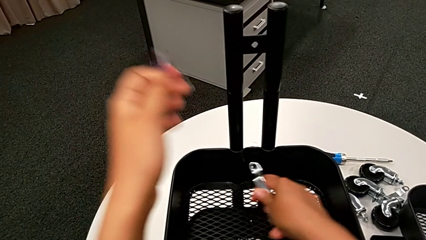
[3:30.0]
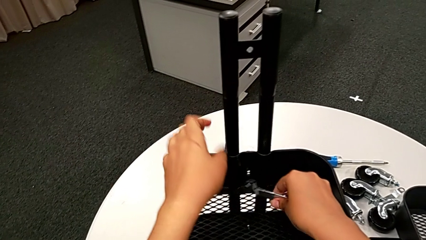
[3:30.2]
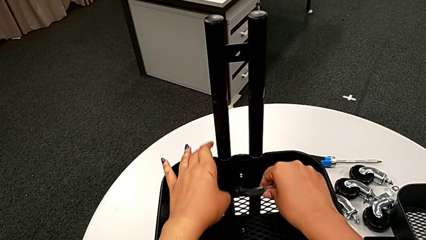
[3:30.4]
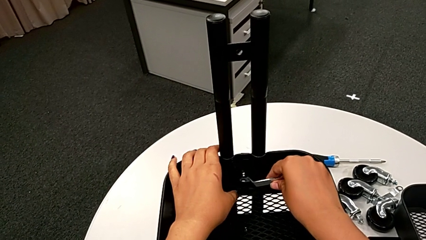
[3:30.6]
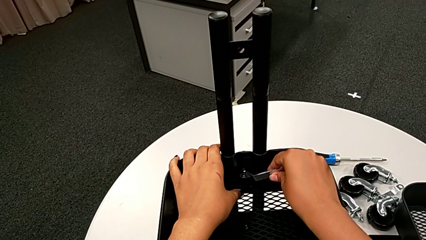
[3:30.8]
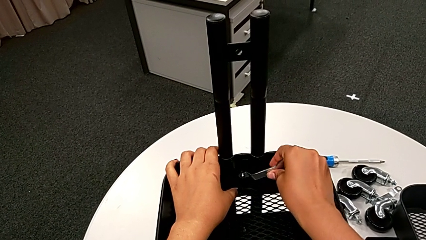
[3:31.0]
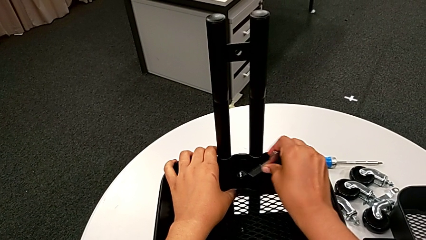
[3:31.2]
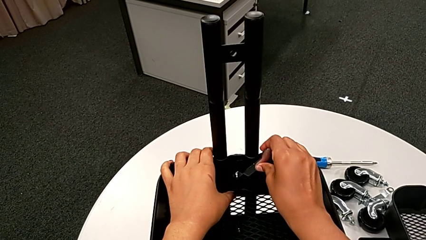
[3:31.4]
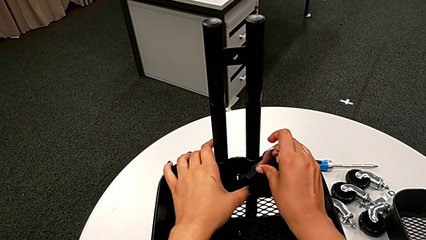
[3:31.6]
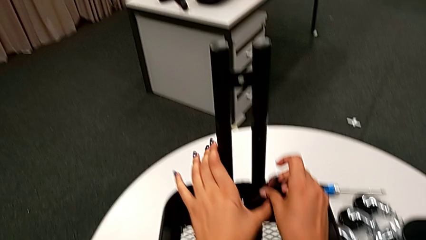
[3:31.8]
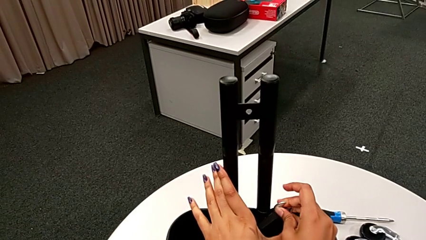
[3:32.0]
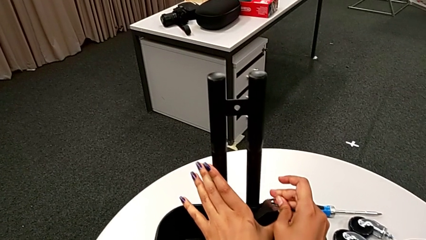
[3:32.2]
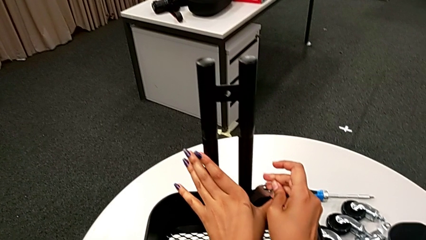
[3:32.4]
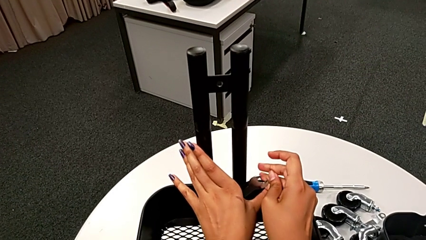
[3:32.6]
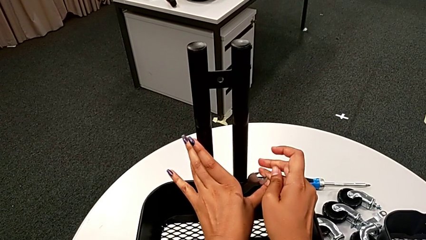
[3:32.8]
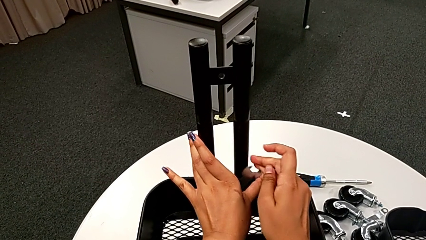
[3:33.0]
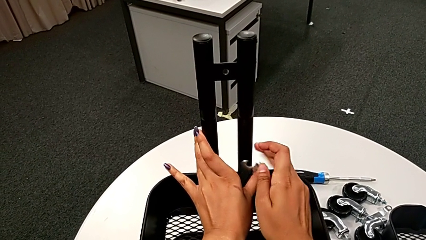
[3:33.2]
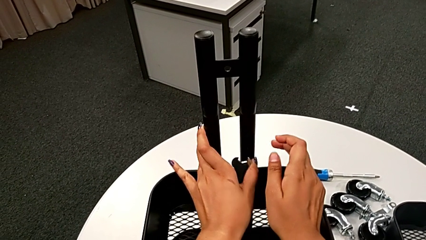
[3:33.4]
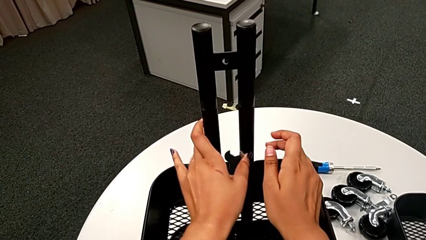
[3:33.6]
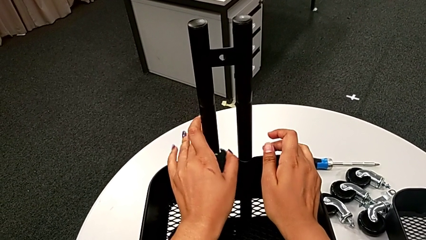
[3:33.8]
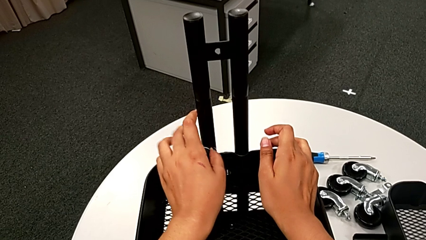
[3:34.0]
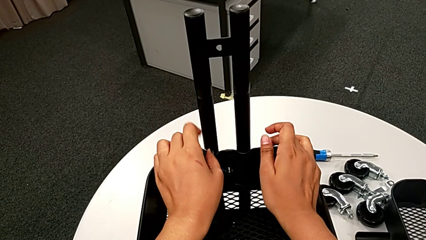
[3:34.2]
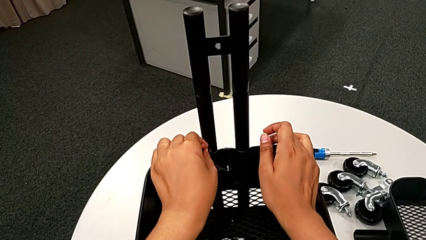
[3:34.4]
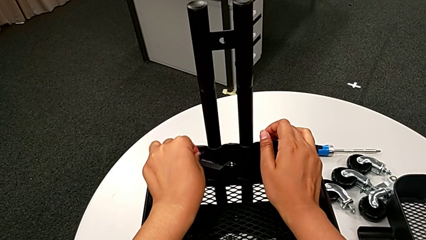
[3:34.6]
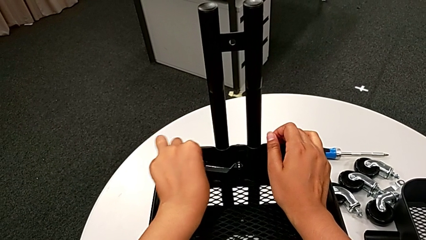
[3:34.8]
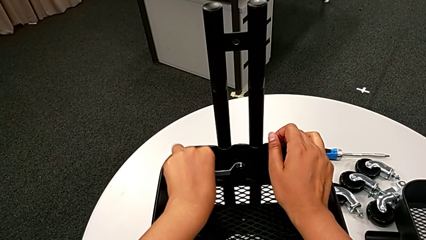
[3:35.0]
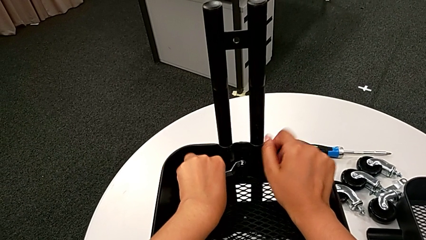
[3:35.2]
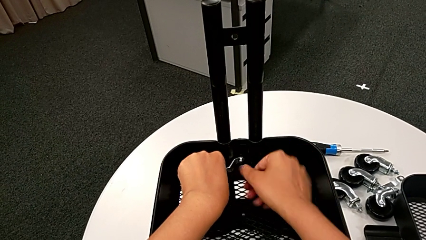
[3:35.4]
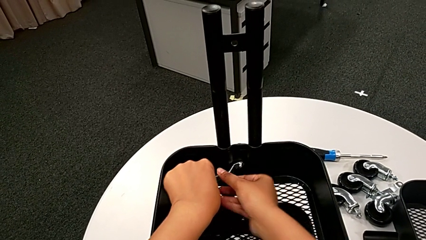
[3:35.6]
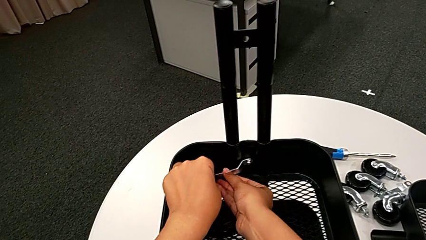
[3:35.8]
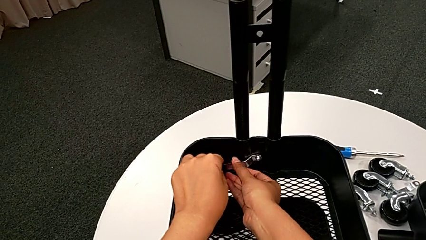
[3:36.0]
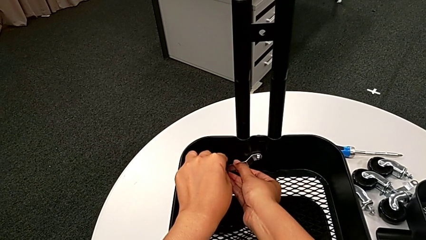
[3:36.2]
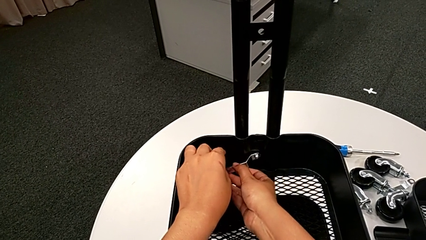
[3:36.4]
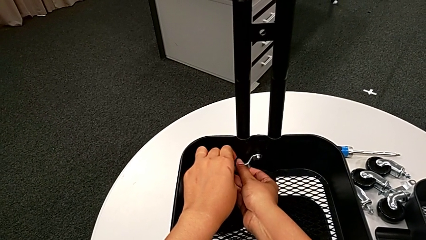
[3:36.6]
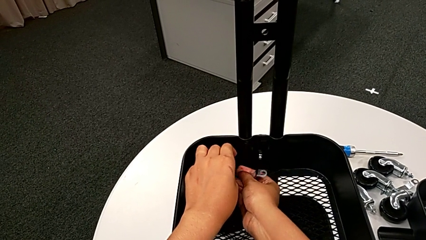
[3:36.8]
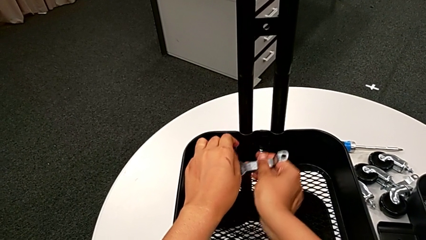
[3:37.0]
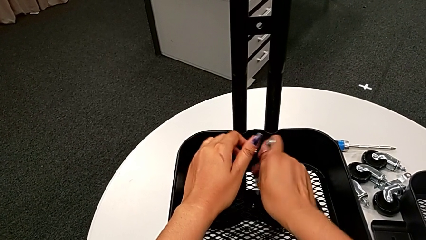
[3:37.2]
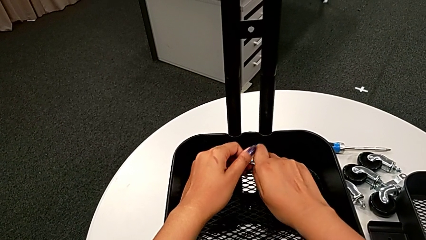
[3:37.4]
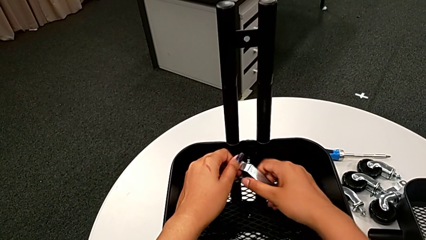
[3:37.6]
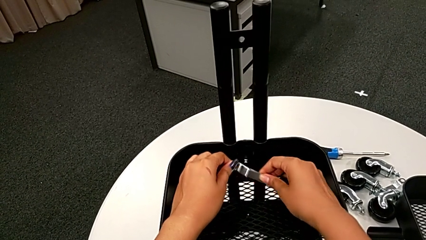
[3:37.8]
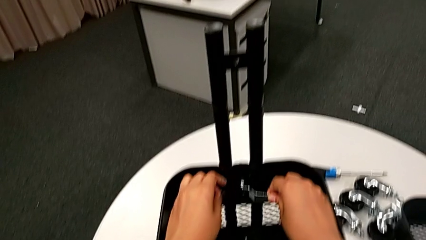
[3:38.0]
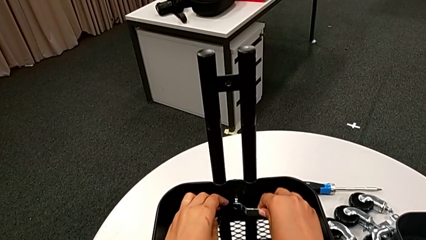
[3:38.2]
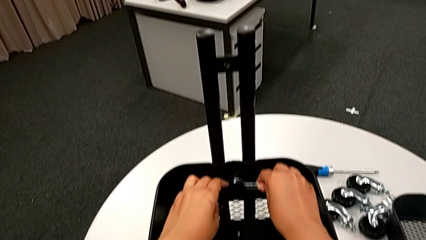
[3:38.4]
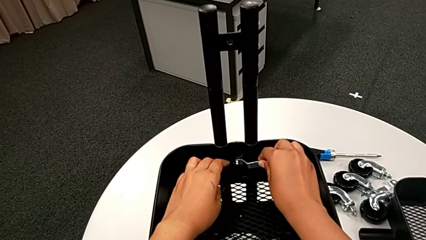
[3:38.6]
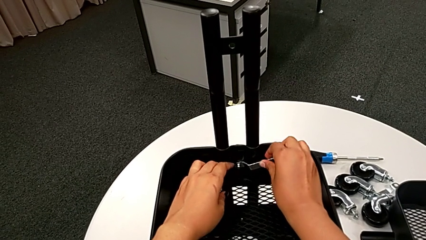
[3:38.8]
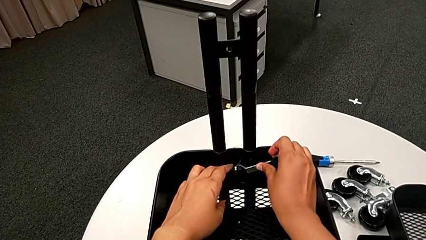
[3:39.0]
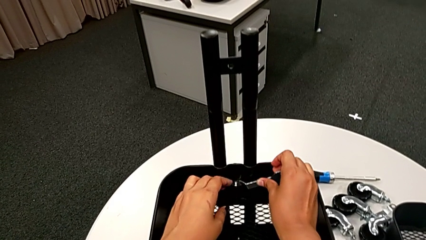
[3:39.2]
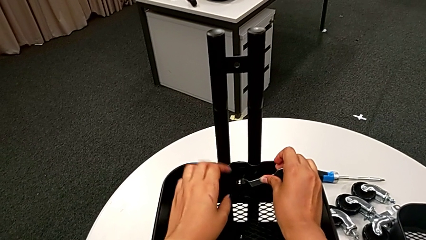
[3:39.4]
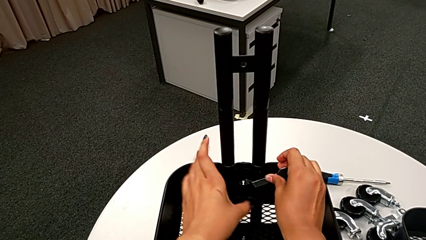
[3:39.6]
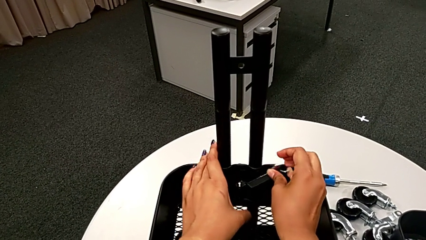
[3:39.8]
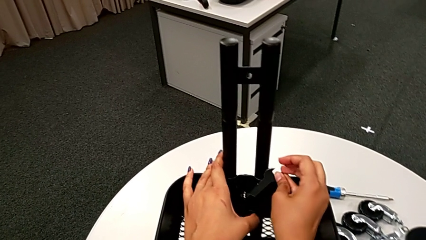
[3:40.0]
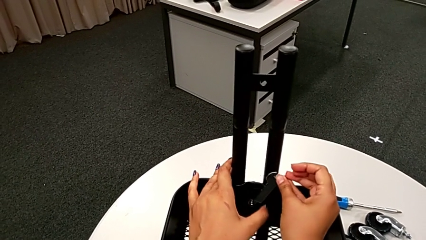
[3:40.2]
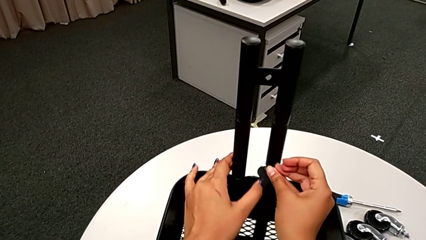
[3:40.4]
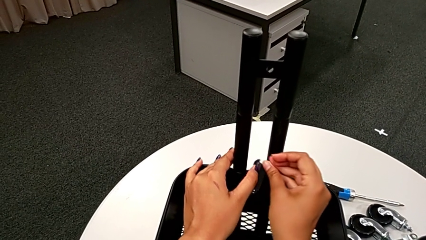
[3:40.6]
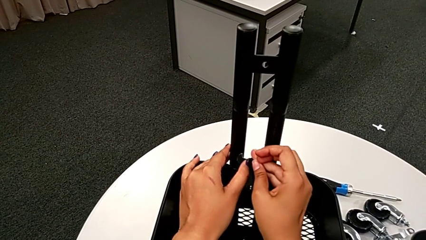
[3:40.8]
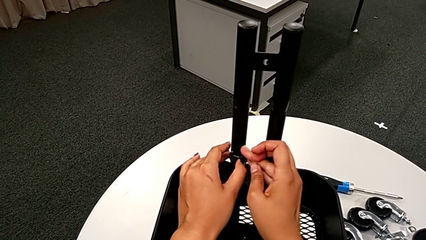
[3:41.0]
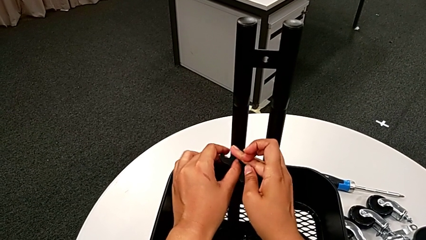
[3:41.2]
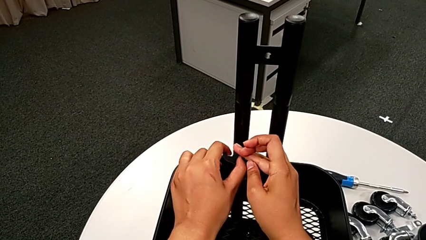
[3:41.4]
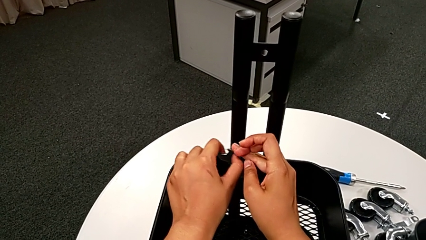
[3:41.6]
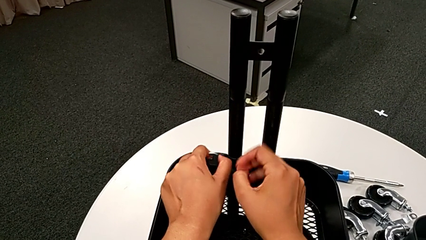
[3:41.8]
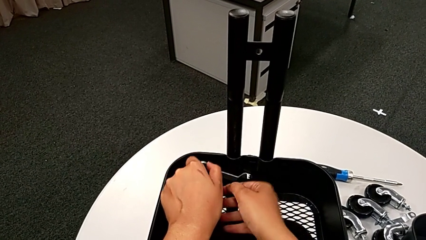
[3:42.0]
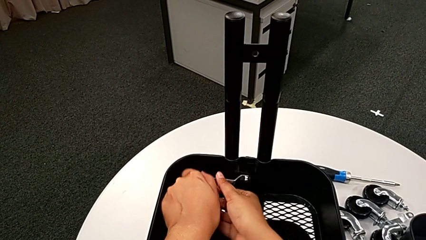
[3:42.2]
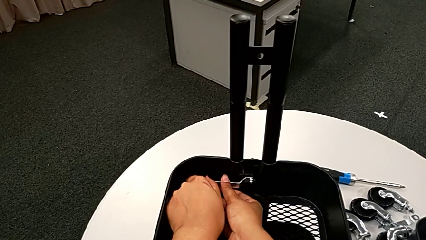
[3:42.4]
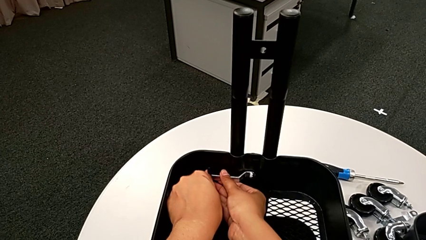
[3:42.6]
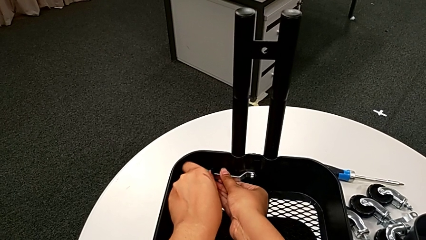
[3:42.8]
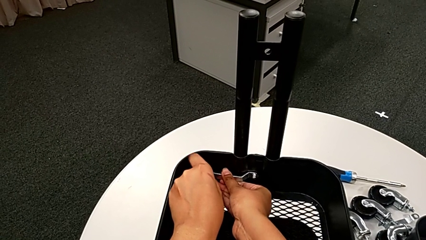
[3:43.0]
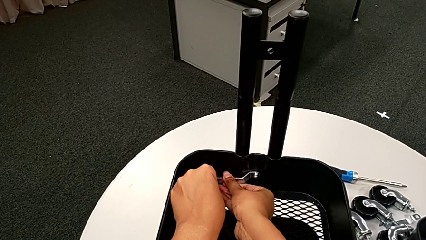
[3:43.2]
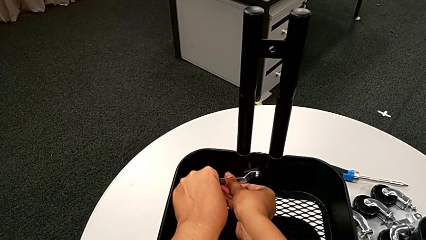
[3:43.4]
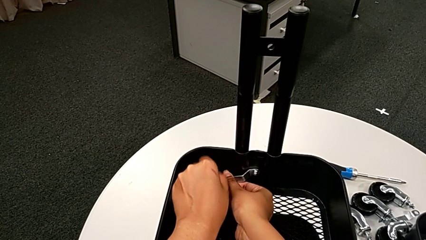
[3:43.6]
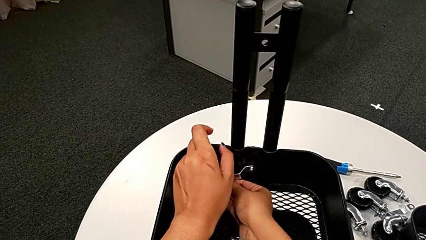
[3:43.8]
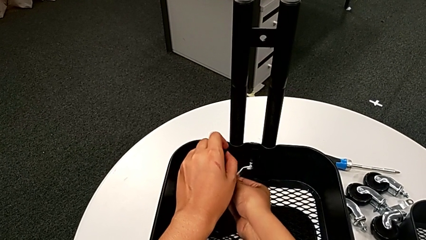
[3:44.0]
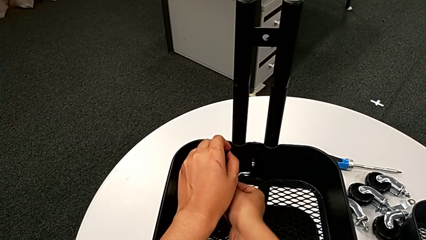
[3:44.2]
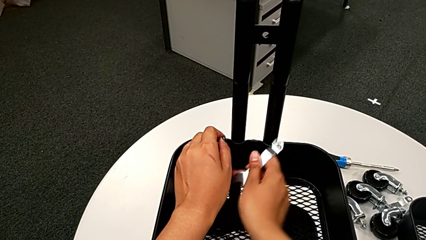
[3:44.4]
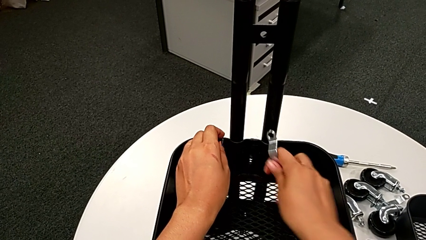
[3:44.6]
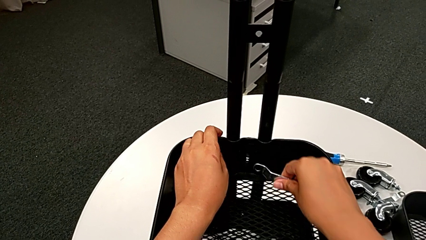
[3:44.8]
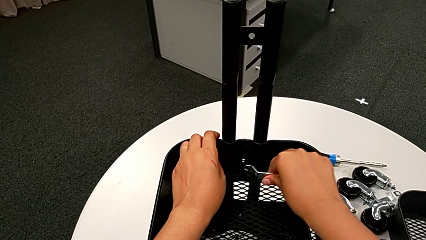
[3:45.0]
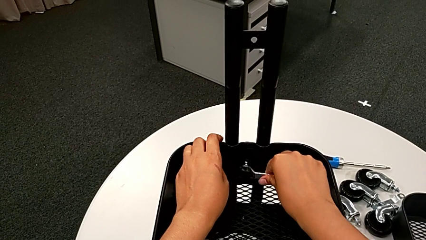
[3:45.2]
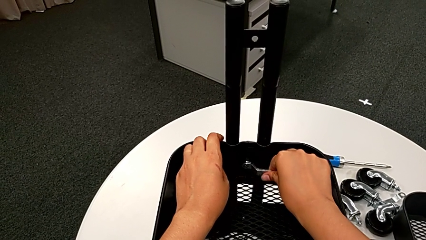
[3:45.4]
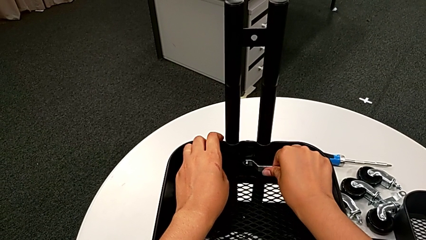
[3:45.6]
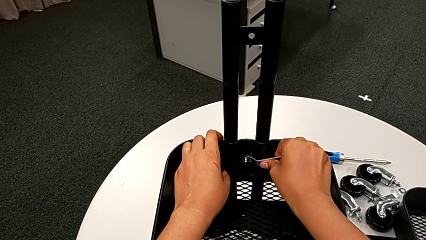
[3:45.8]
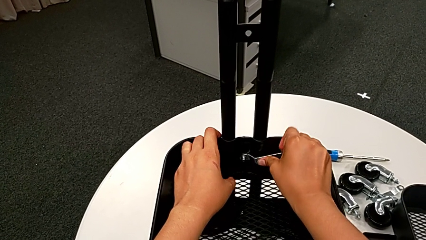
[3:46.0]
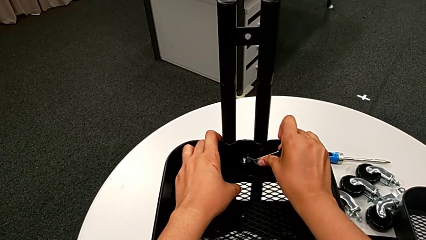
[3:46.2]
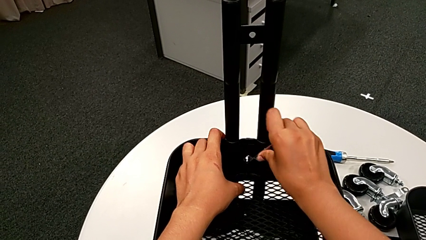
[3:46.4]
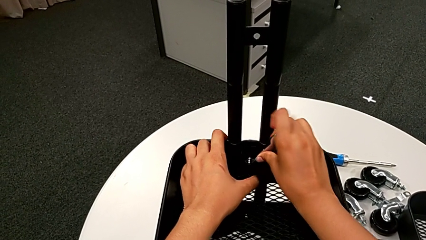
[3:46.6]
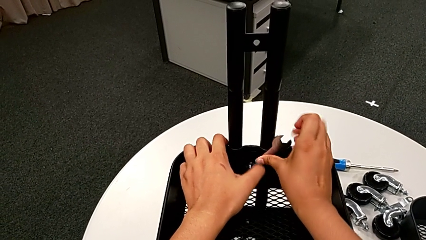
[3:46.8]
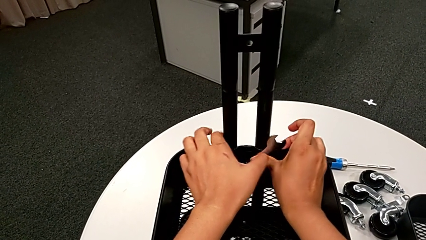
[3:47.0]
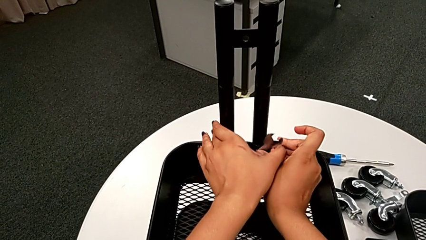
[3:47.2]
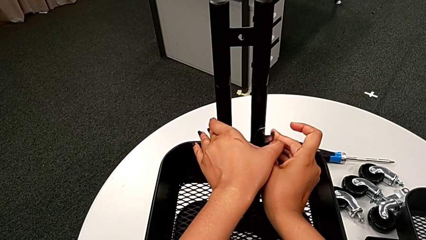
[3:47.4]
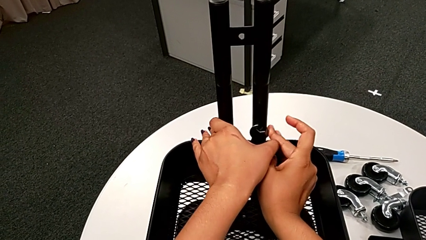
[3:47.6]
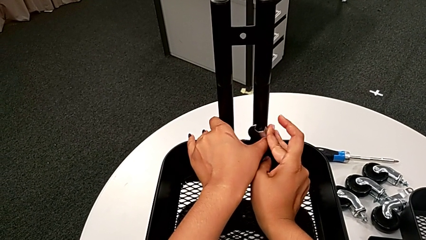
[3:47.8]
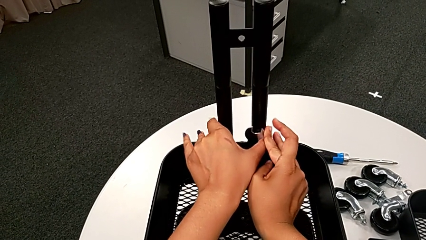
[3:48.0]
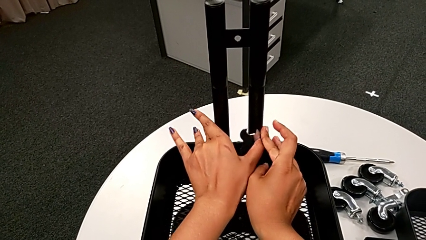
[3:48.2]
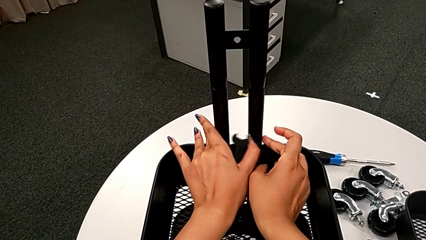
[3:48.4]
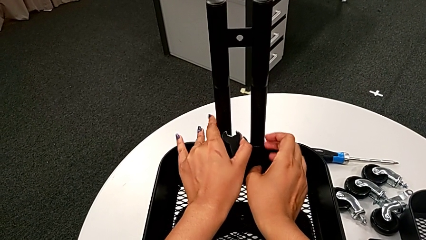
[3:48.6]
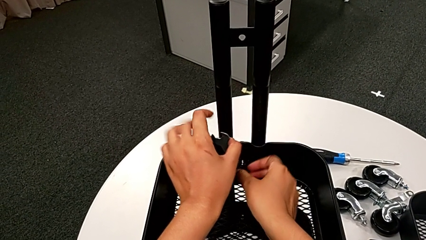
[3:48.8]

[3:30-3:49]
The camera wearer is unscrewing the bolt from the middle grid tray. They insert the flat hexagonal wrench and begin to unscrew the third hexagon cap nut.
